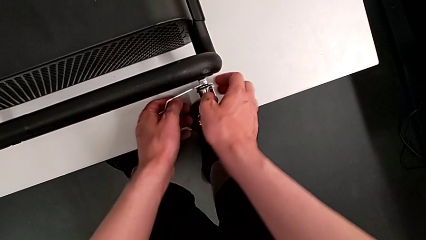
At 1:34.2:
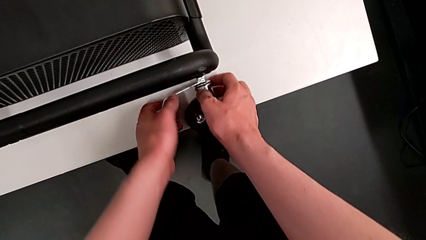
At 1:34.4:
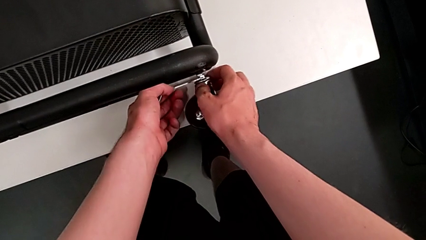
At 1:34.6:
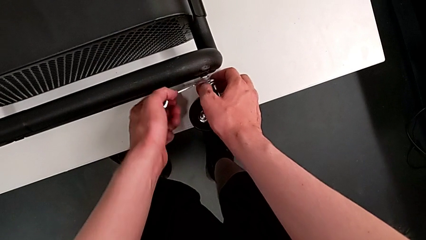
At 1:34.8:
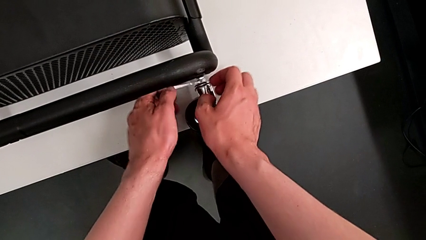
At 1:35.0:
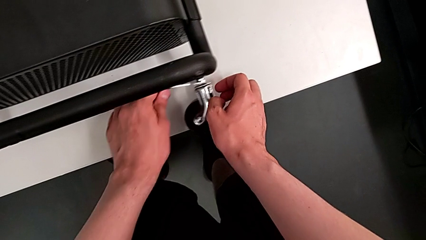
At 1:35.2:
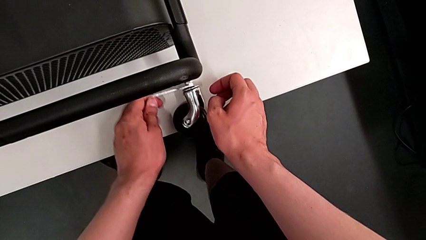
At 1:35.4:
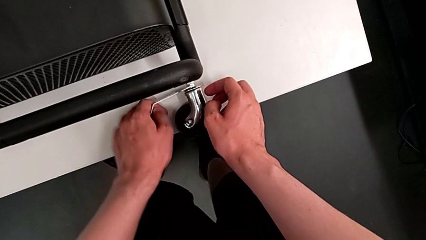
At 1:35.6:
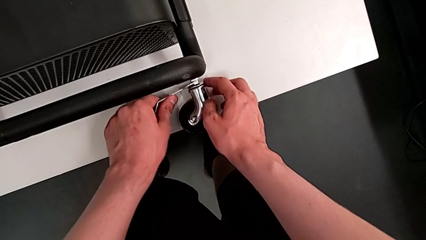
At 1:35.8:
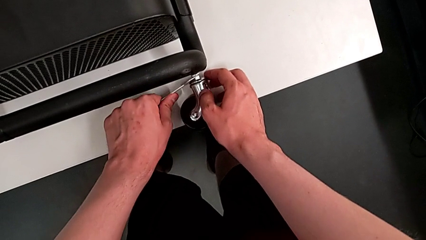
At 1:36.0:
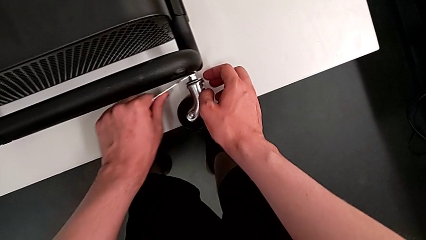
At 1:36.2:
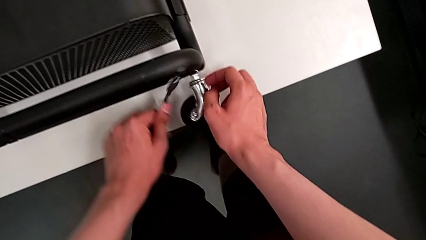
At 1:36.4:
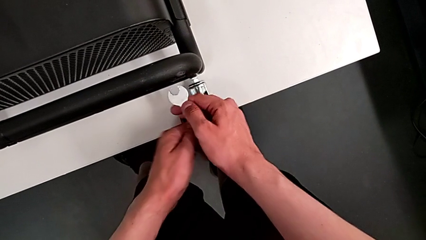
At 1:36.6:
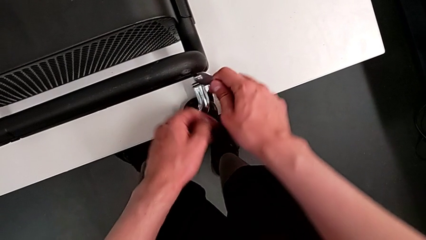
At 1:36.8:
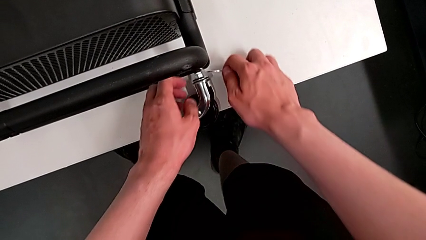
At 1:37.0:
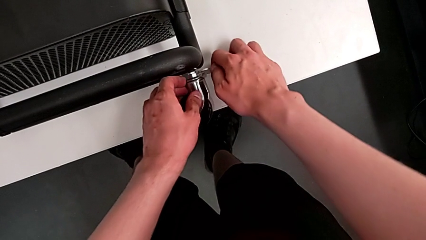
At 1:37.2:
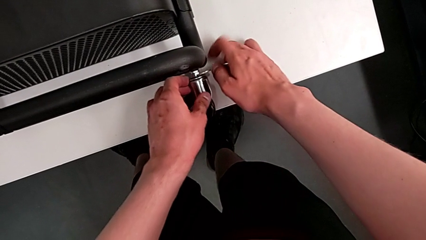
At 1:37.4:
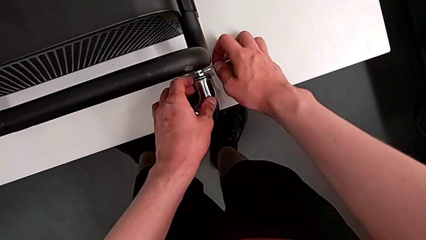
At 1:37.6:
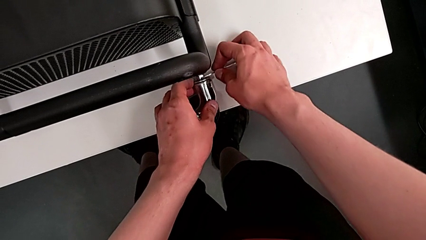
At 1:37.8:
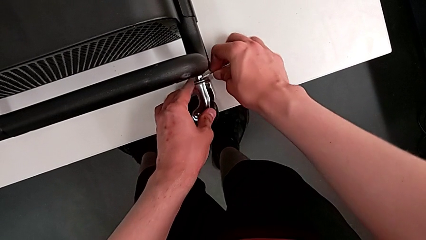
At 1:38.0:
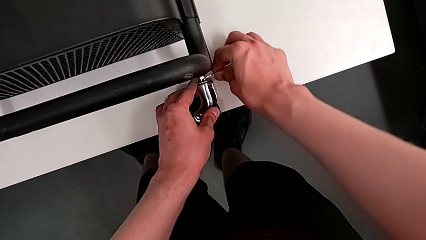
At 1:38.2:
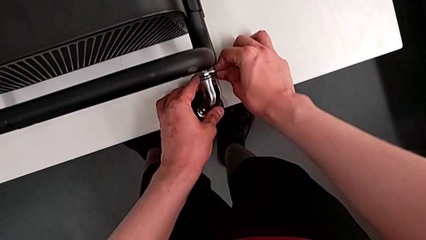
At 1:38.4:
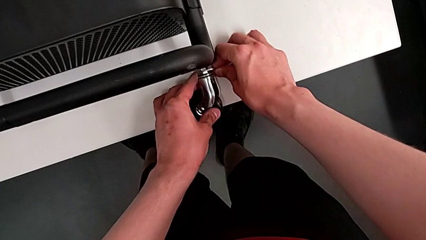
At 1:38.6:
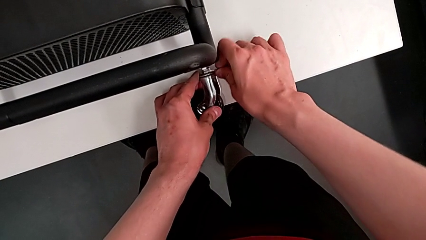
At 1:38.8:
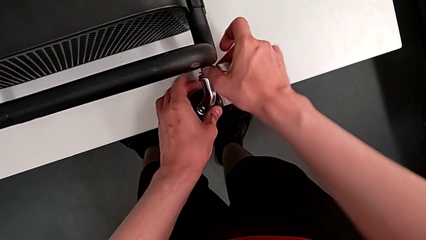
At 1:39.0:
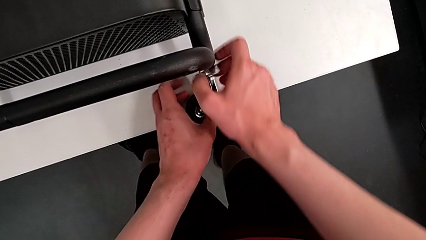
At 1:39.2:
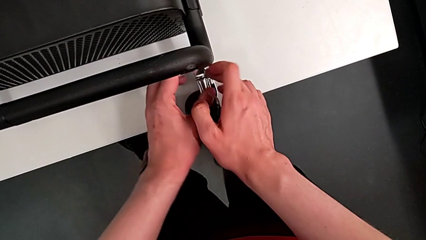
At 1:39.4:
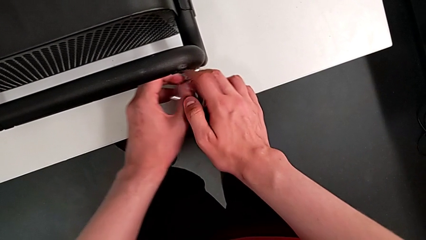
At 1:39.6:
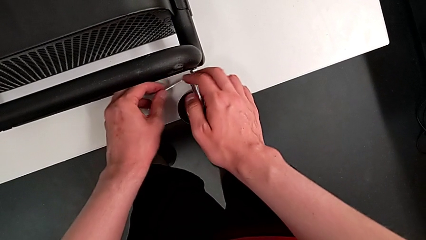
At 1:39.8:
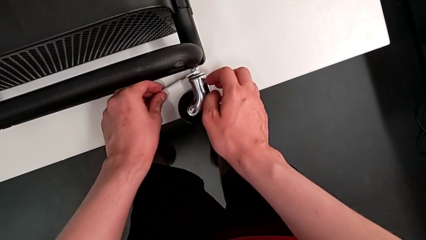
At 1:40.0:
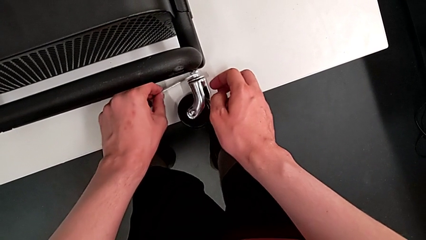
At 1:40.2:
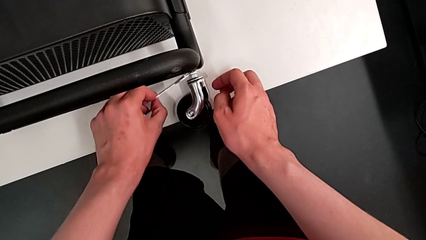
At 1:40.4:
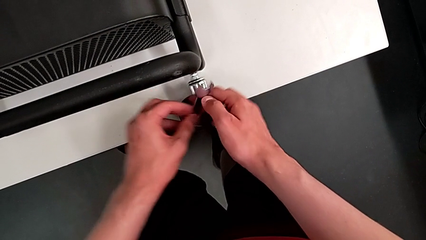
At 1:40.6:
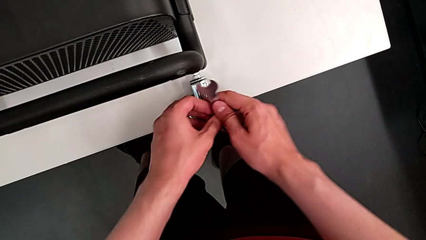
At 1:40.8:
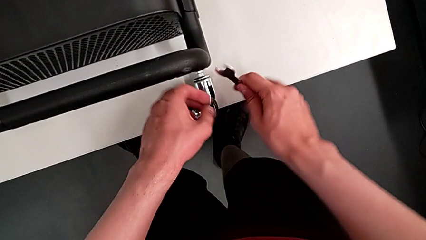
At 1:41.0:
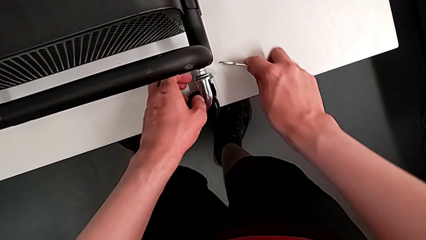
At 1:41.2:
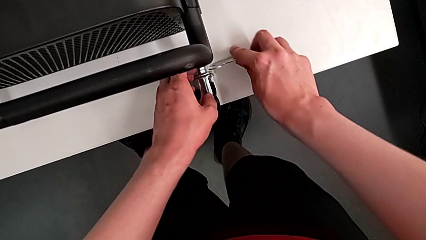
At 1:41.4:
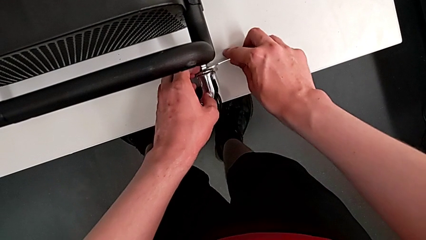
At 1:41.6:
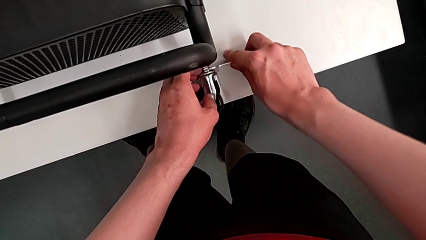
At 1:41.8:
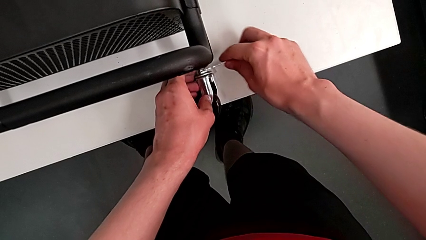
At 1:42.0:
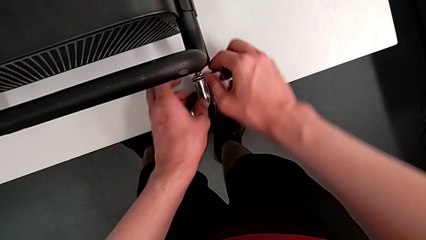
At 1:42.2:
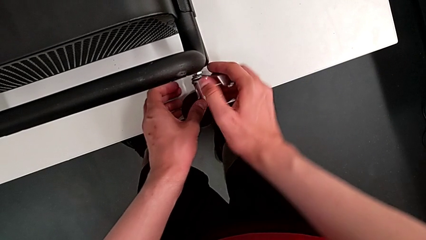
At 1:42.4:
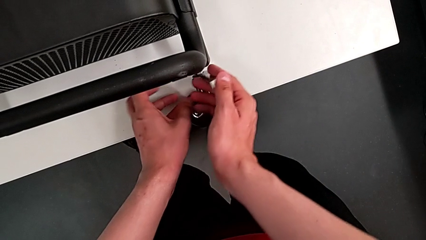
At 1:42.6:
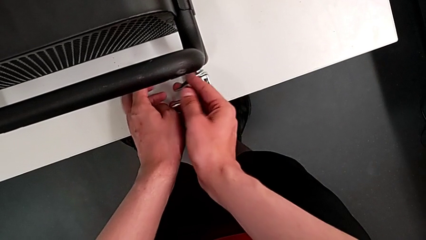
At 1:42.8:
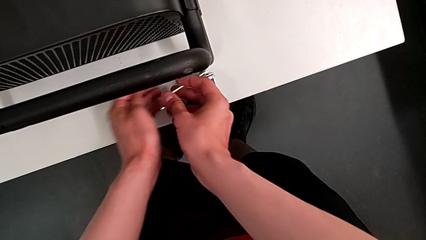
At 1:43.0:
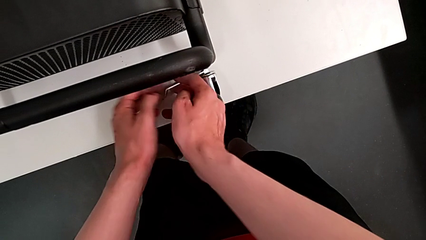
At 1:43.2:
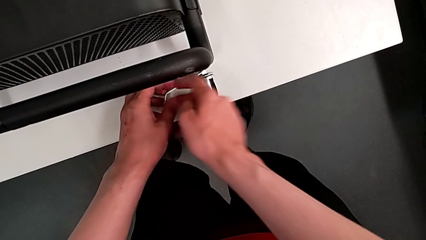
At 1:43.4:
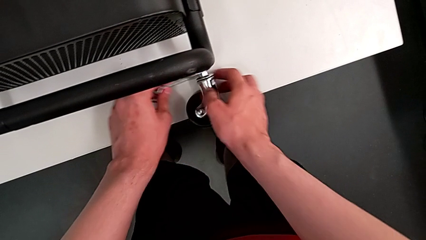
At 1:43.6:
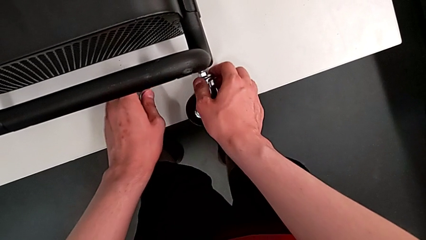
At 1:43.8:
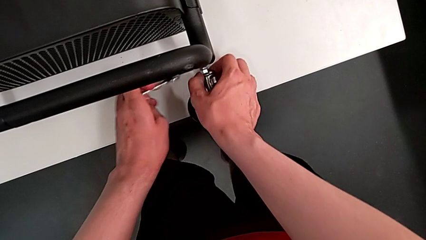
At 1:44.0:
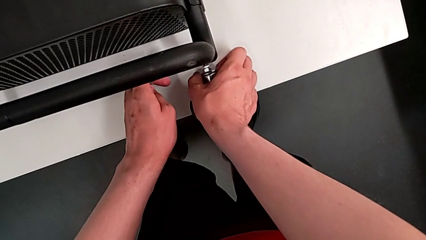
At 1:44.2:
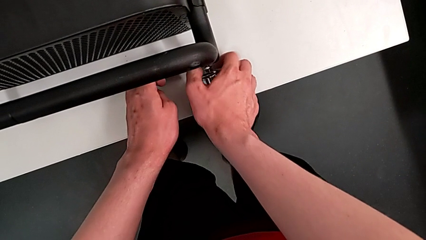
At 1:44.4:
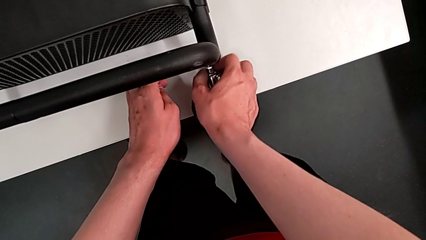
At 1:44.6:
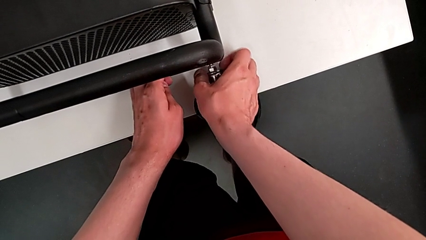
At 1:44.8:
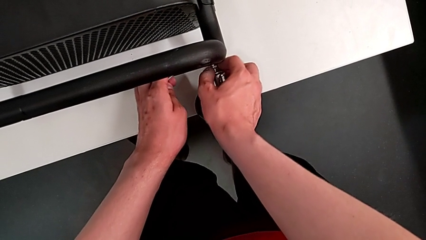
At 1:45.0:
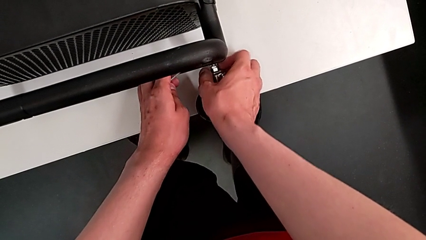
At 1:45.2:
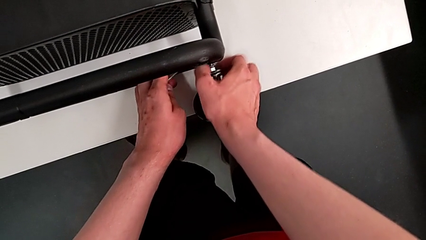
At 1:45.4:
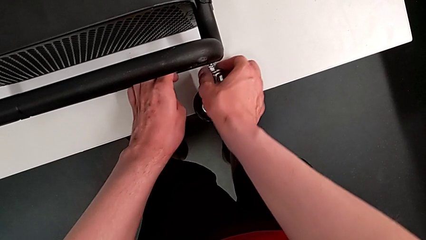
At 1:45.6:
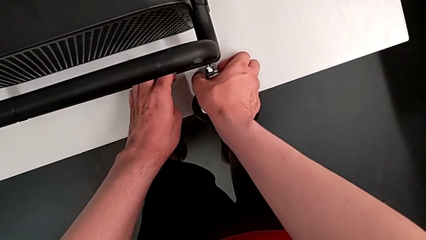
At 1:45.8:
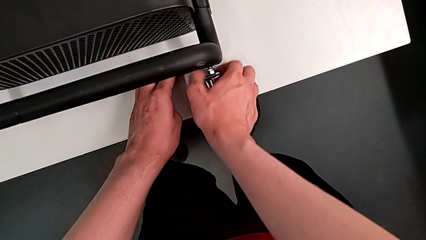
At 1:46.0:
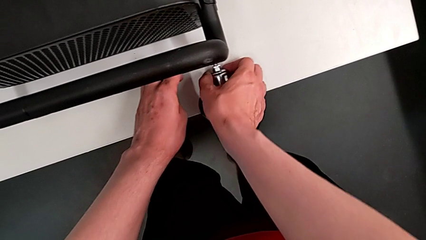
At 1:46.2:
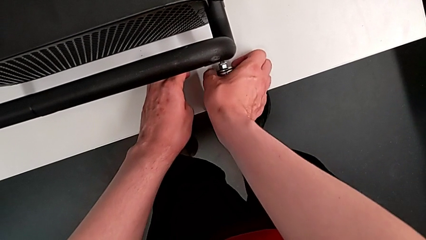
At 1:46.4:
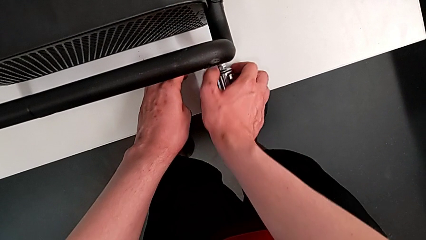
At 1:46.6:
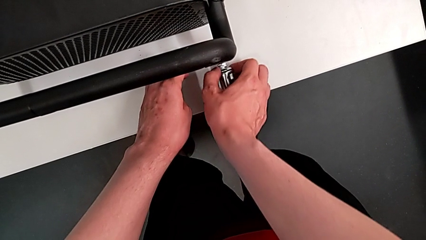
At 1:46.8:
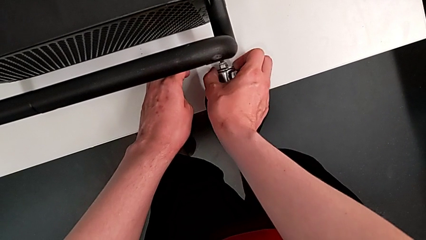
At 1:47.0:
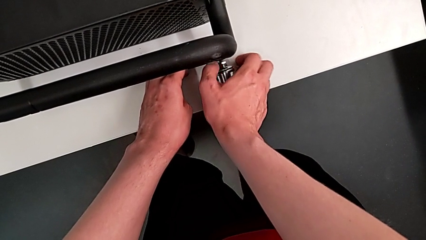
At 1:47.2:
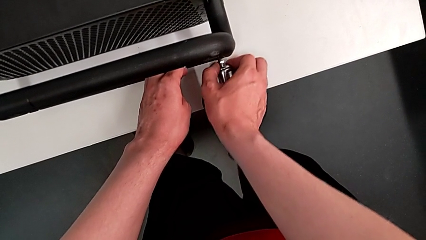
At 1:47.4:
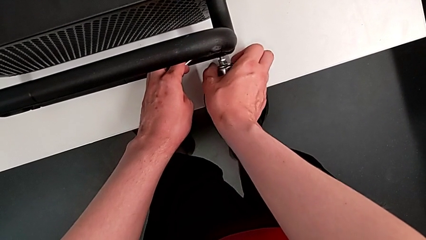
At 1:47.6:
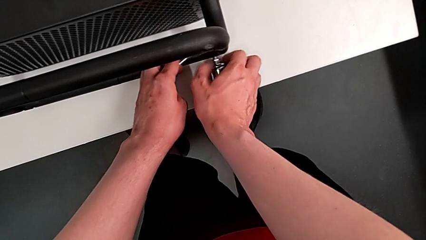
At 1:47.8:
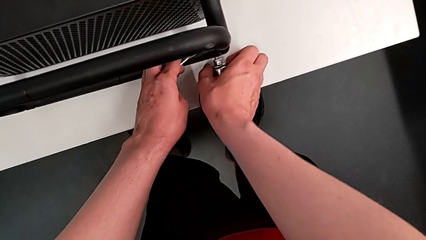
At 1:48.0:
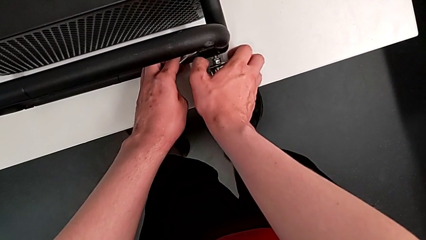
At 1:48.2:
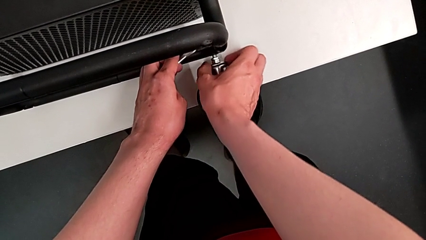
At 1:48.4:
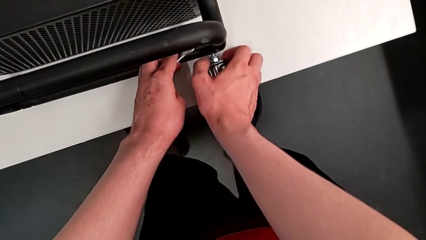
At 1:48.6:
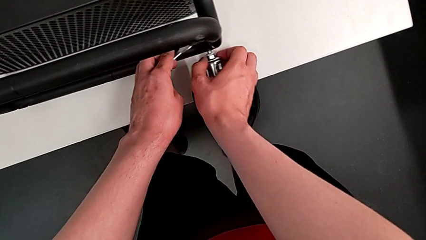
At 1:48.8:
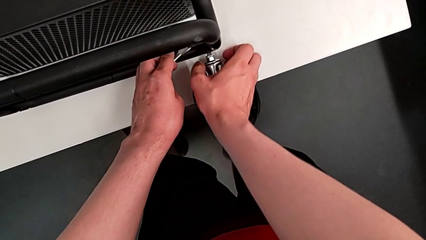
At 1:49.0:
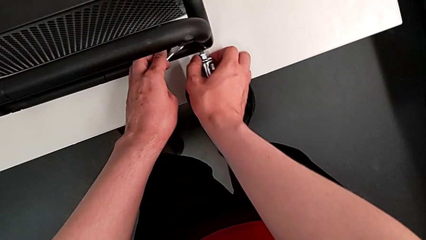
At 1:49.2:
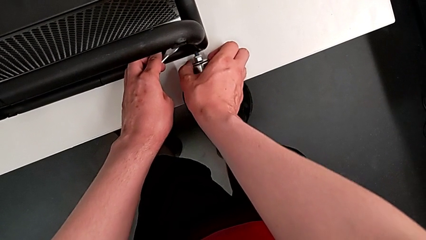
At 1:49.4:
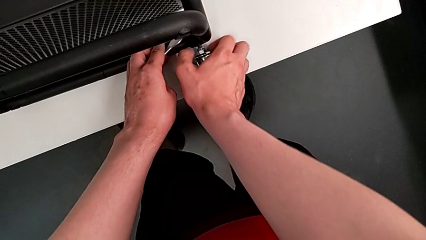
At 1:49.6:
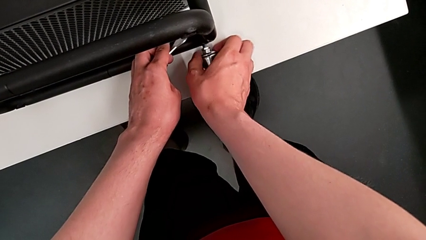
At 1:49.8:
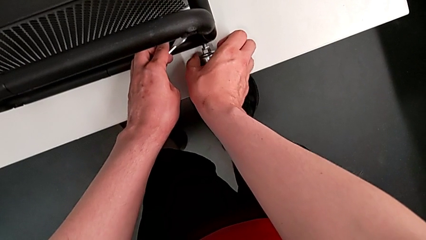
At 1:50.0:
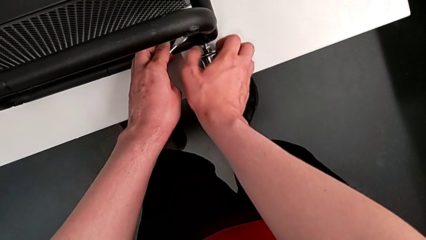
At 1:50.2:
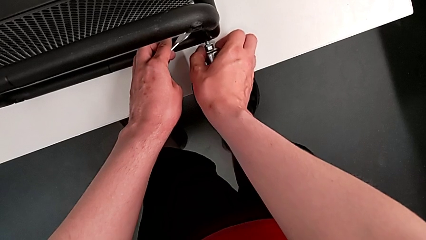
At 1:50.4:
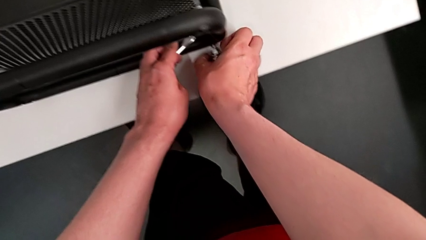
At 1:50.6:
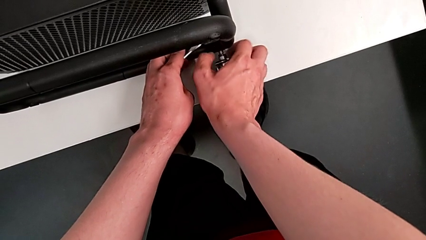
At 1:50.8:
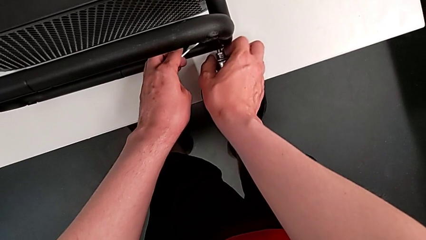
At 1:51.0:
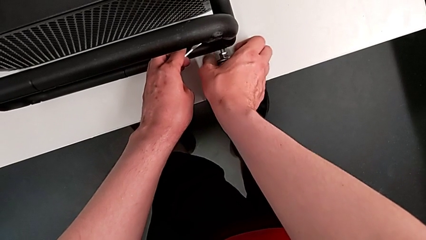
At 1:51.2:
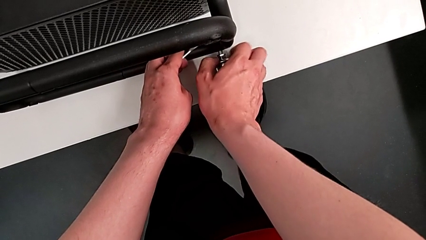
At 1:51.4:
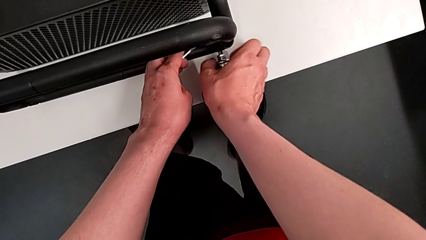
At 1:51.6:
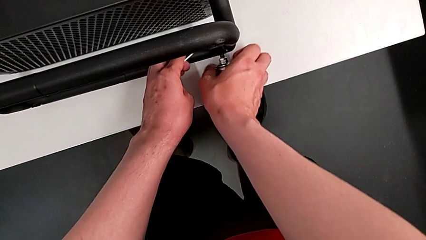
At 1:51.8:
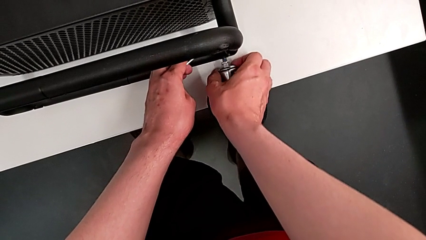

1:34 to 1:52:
The camera wearer is disassembling the wheels of the shelf. They unscrew the fourth wheel three times and begin to unscrew the fourth hex nut.
